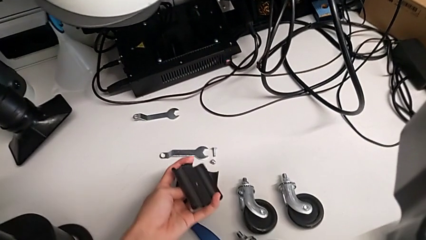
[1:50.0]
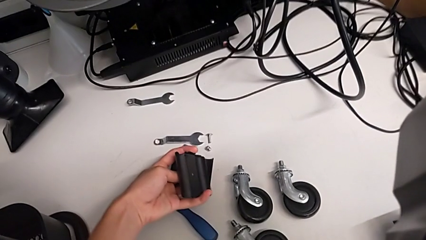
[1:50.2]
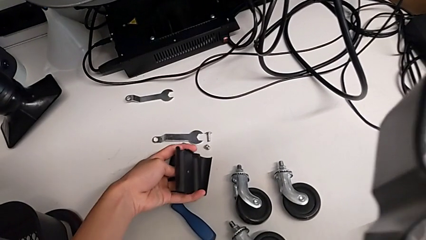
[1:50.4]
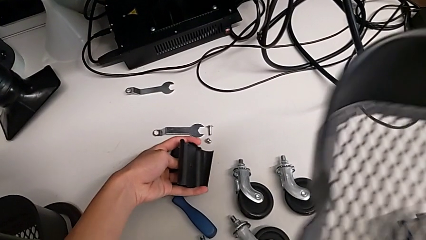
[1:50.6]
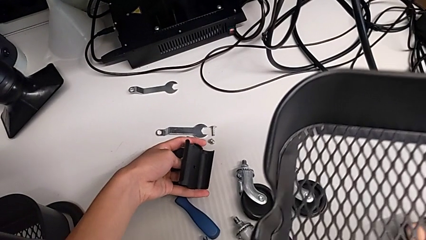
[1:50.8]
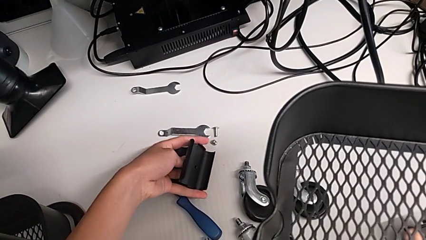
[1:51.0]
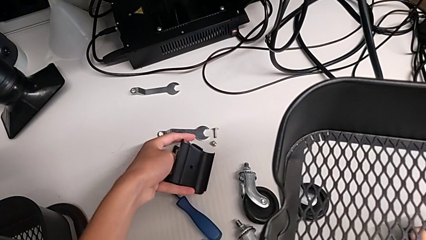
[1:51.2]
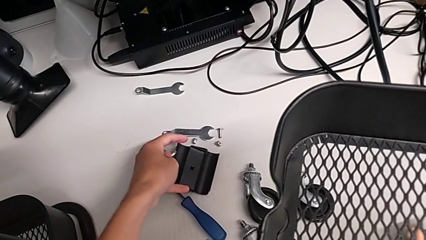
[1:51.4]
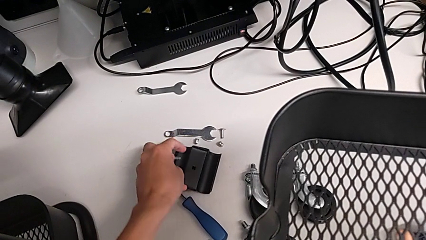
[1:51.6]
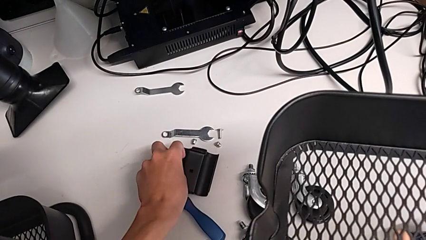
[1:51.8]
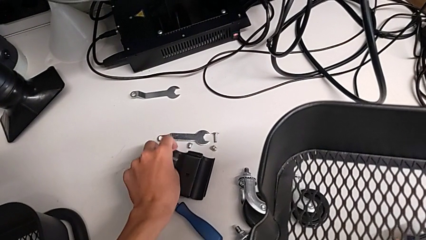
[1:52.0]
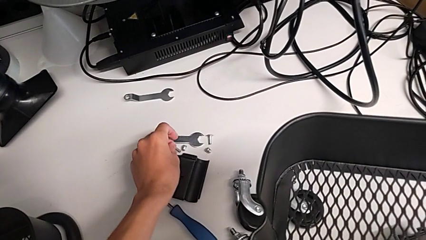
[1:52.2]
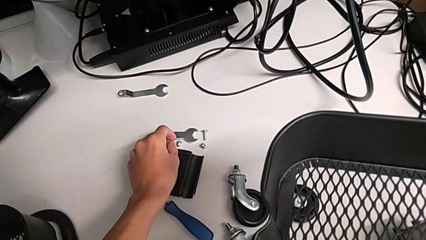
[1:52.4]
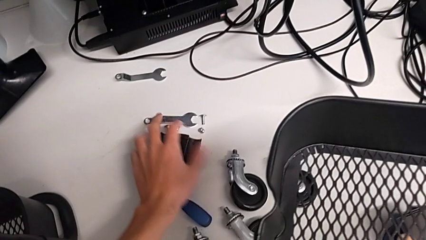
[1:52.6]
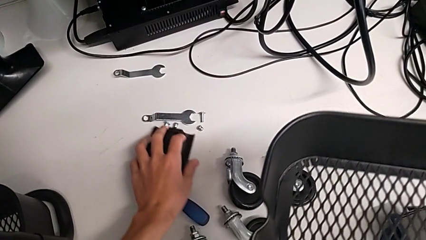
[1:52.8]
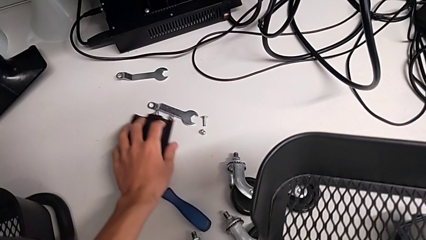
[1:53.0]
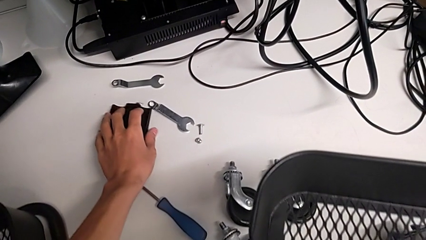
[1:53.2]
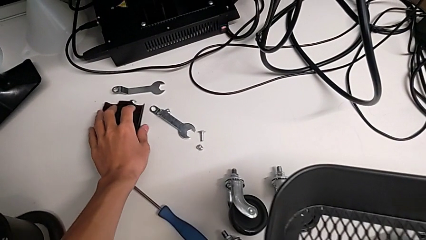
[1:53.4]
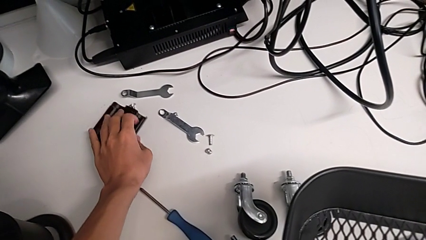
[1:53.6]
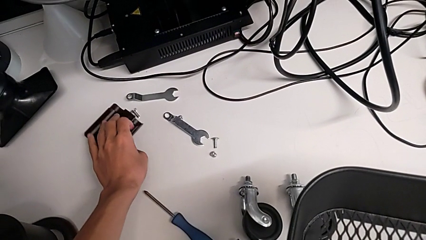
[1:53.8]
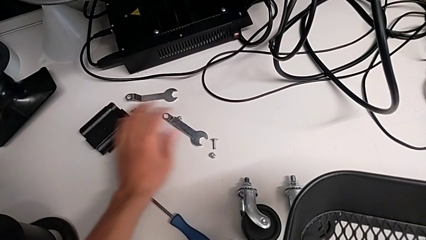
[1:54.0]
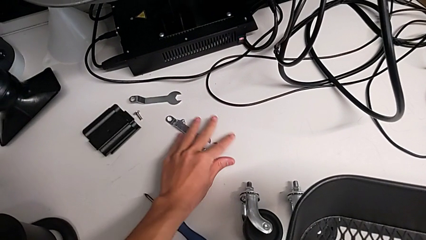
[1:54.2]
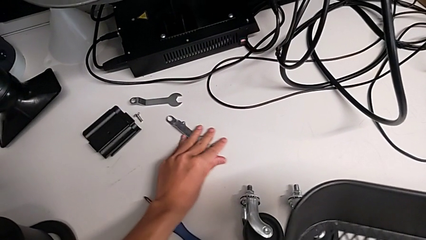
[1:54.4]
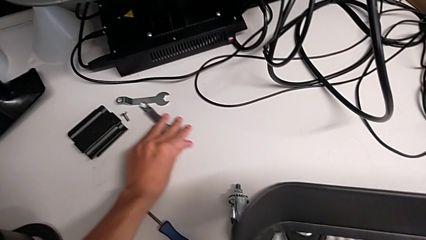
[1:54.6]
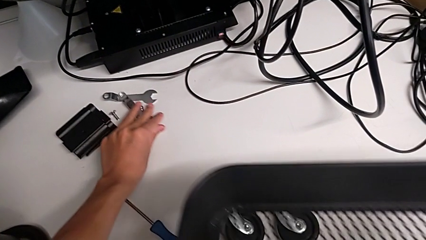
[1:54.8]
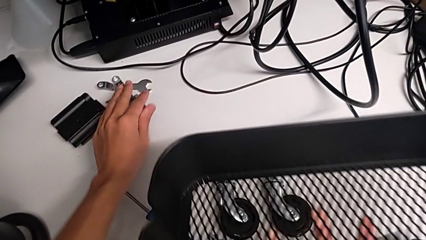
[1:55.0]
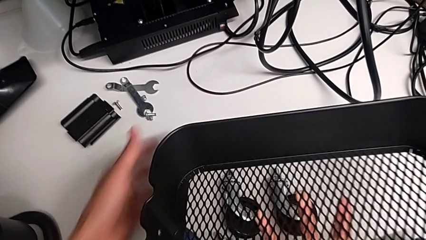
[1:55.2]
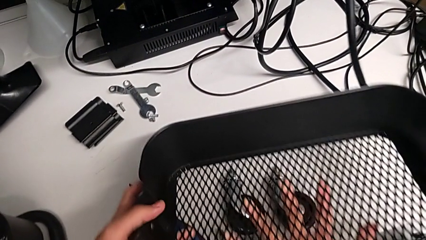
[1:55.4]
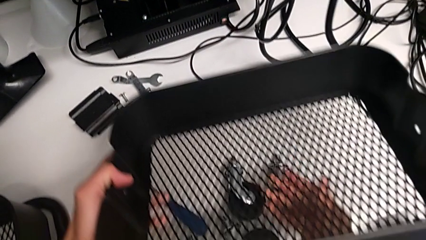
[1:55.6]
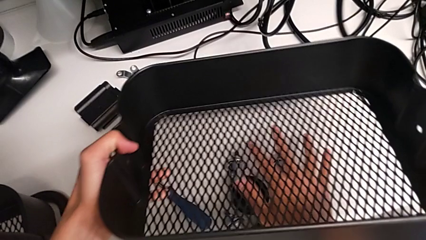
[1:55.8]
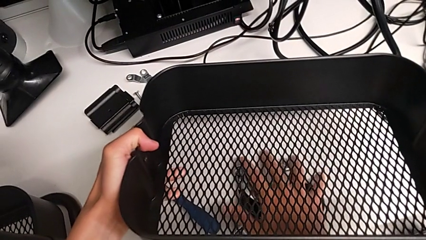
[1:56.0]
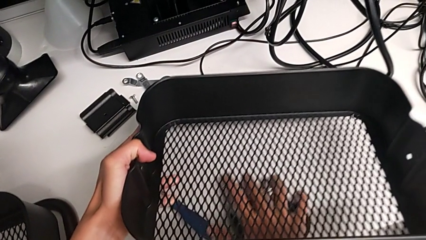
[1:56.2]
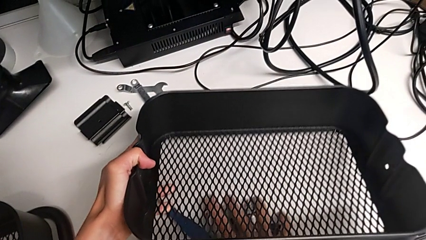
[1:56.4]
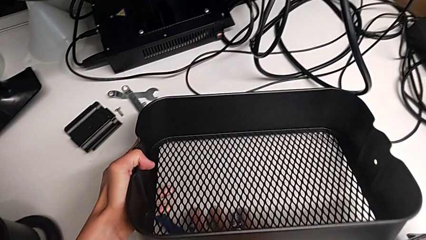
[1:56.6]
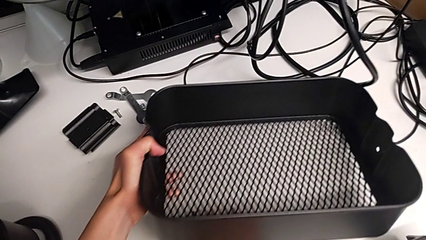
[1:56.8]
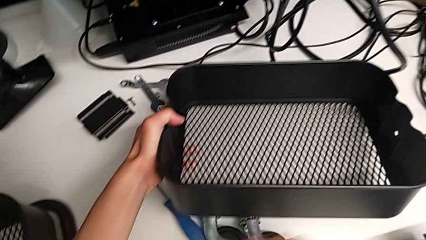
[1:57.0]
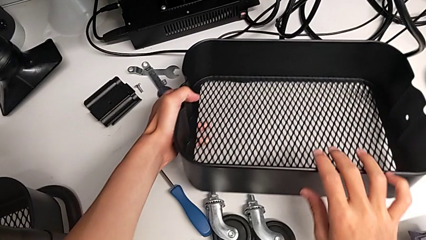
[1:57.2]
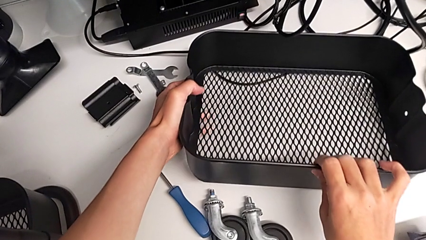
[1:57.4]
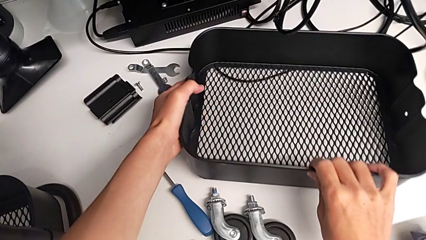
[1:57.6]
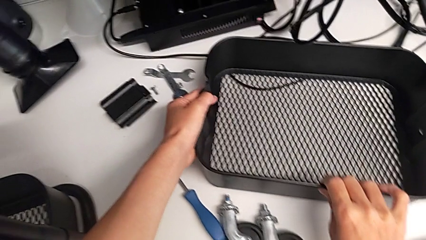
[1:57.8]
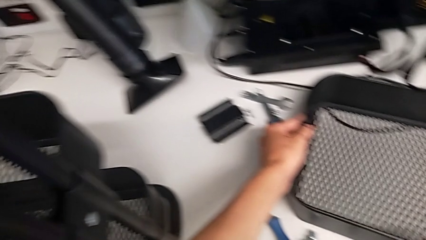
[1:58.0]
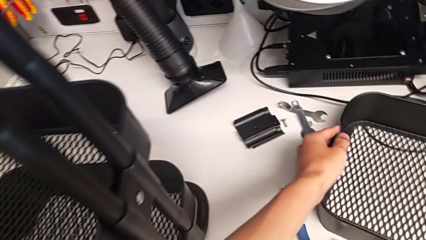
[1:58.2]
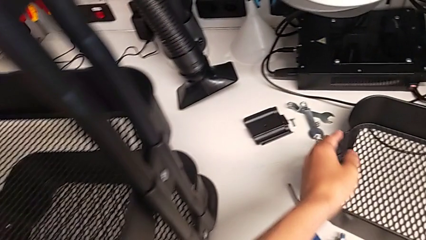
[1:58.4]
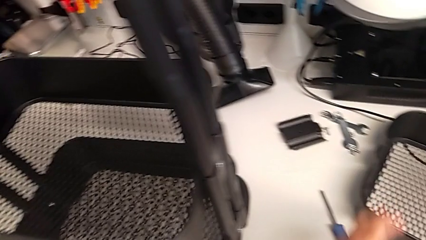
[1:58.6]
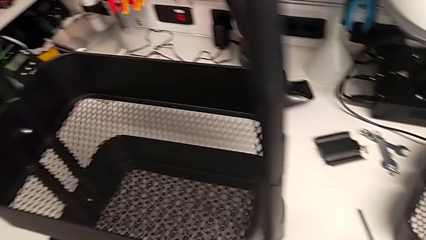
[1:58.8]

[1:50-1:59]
The camera wearer is disassembling the top grid tray. They keep placing the second bolt, slide the hexagonal wrench and place the first grid tray.

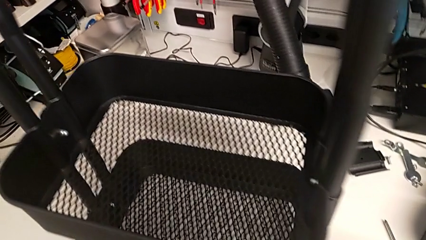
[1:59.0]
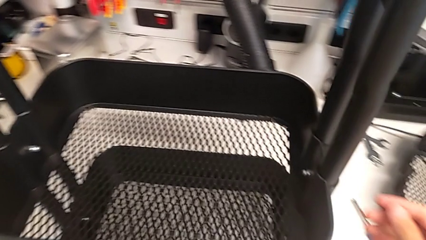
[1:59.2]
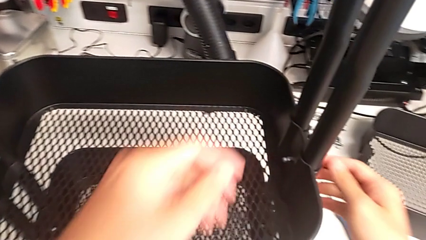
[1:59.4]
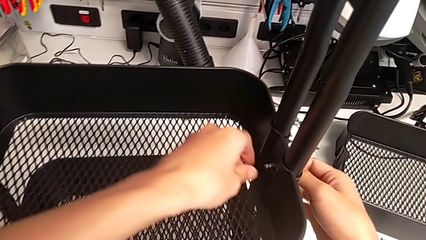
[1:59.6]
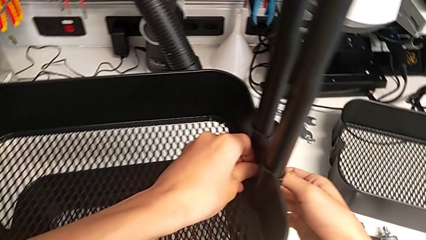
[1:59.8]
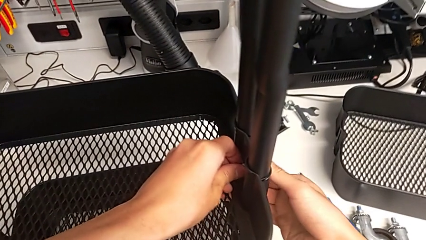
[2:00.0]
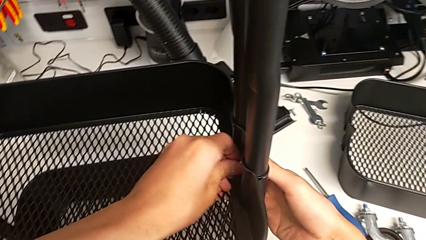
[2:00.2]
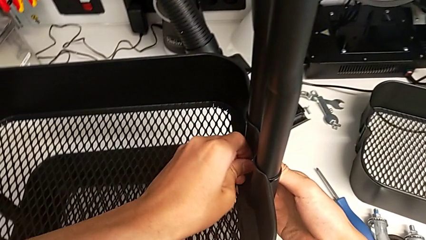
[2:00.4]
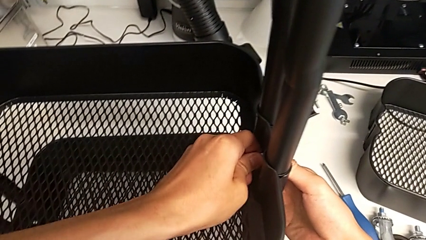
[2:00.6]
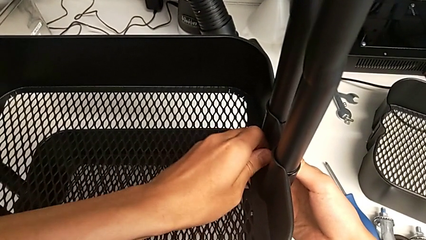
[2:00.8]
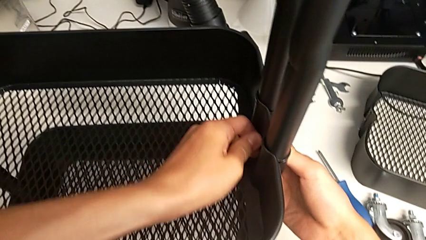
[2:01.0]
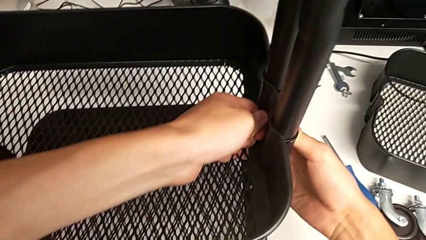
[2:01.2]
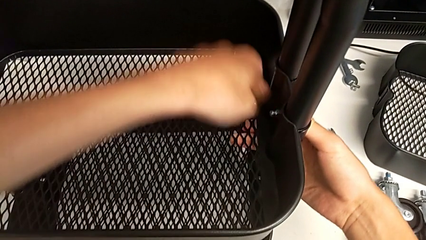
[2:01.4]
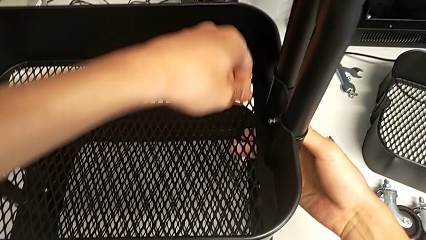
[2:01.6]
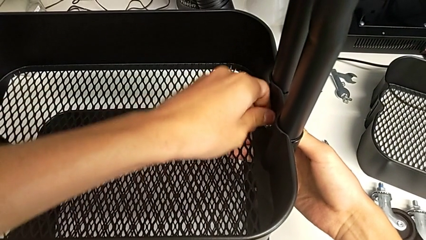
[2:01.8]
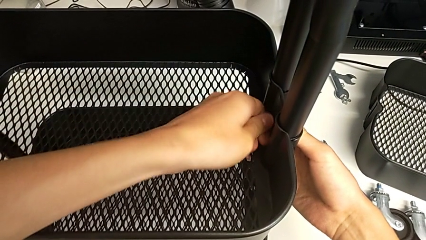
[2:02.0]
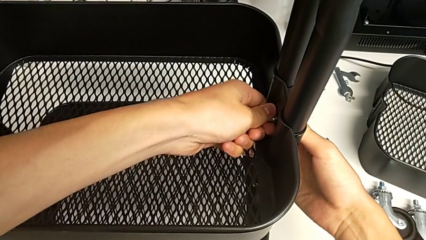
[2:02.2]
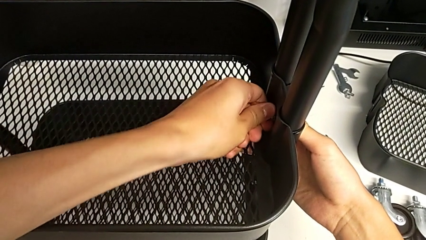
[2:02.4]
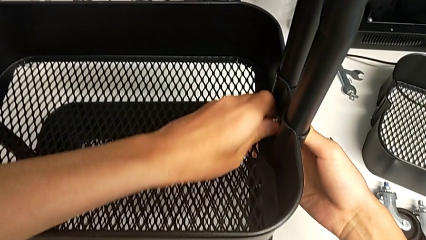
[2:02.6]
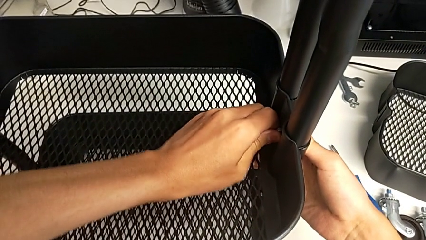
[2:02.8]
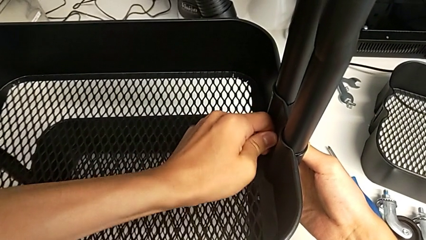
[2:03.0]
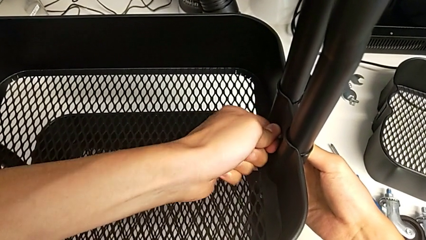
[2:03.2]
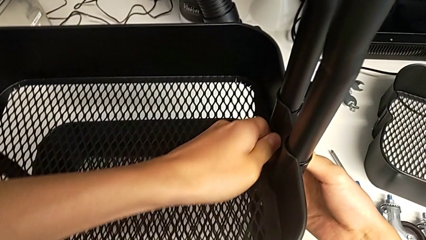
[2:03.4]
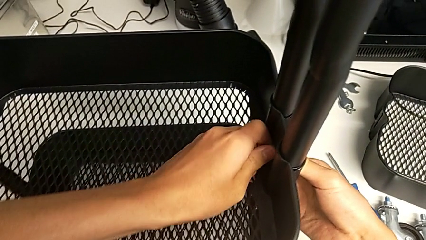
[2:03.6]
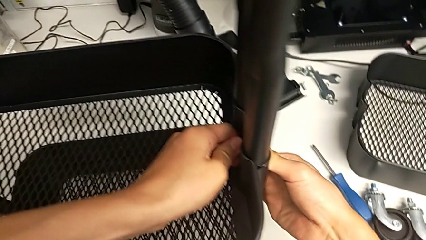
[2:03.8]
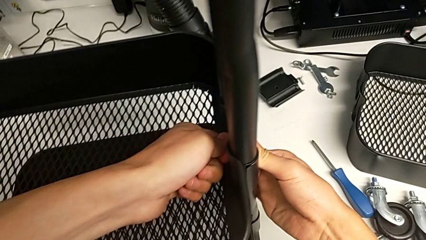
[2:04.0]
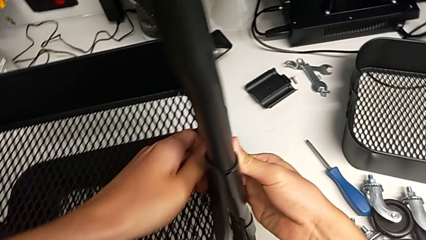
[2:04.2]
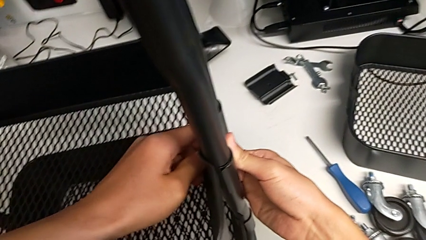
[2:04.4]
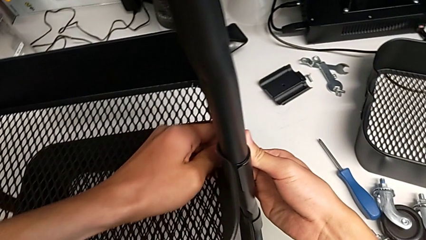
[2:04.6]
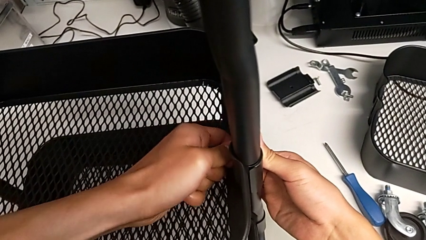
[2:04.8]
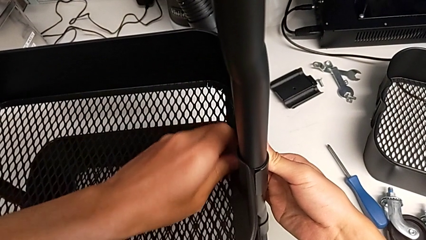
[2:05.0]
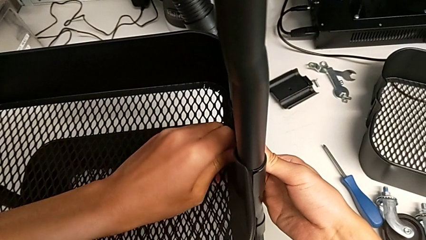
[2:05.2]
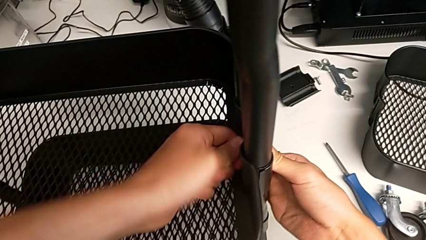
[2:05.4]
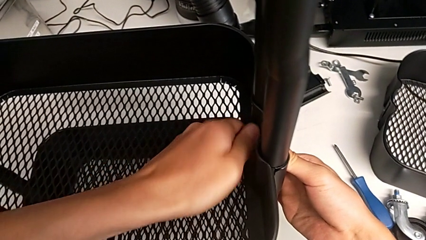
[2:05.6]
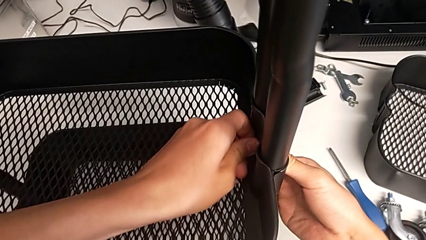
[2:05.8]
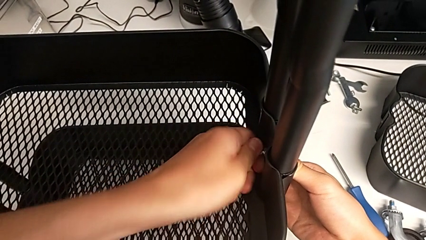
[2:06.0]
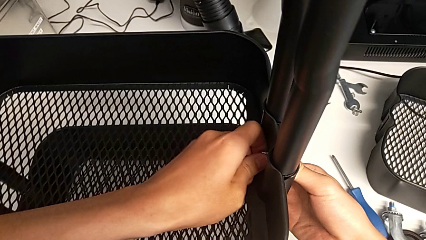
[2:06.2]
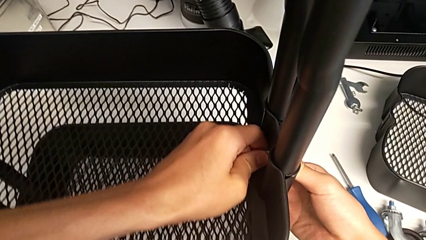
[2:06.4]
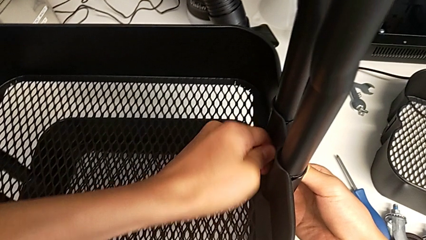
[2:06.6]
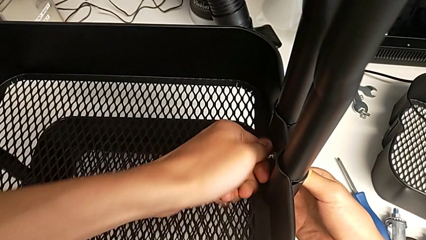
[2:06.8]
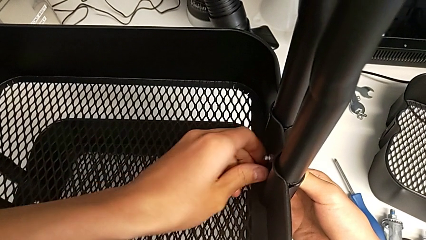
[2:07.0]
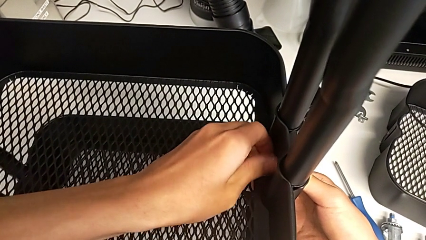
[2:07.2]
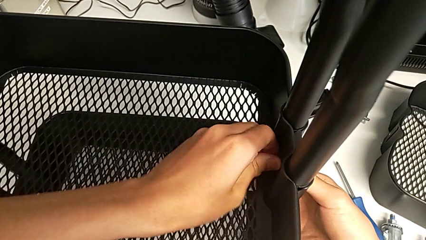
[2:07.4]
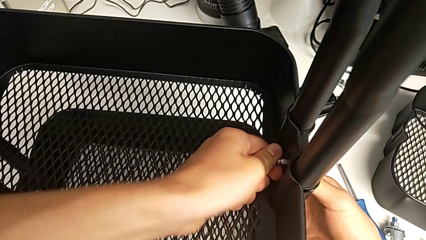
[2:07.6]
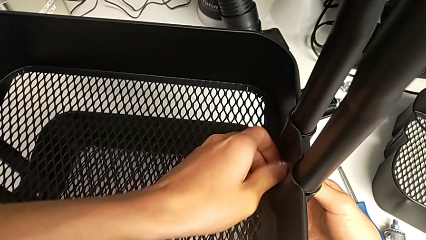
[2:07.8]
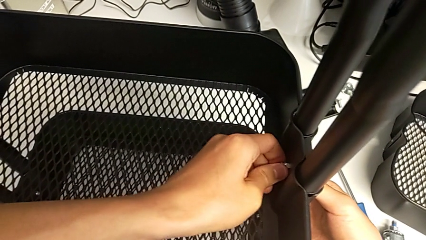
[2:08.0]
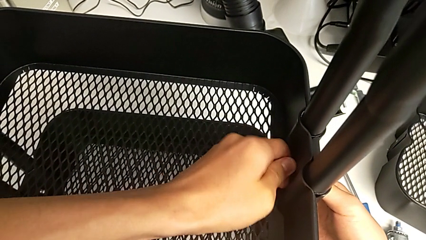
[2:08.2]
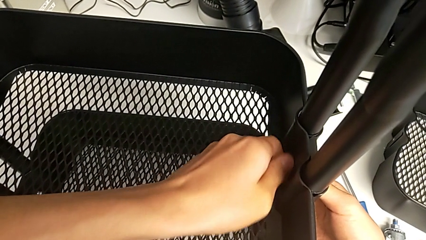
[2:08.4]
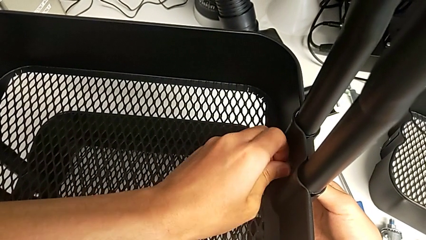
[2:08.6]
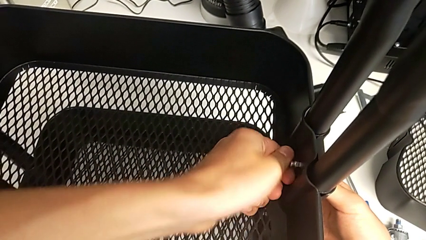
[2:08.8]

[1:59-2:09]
The camera wearer is disassembling the tray in the middle. They touch the first hexagon cap nut and begin to unscrew it.
